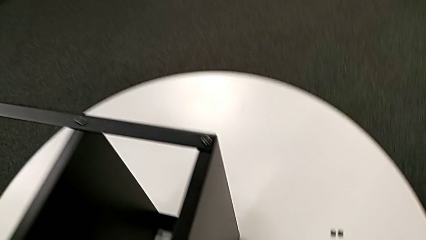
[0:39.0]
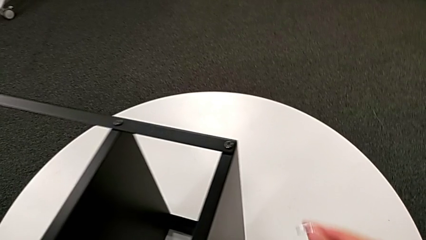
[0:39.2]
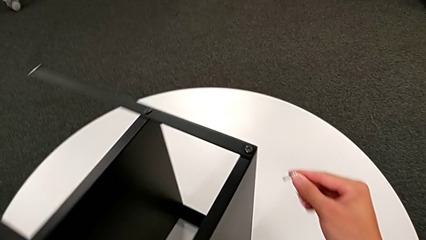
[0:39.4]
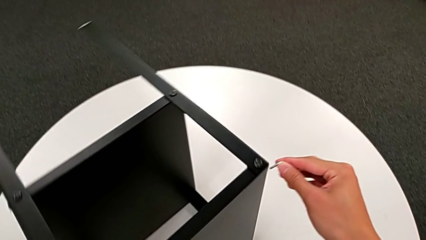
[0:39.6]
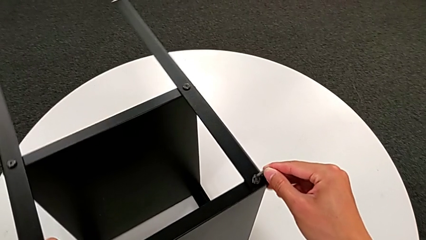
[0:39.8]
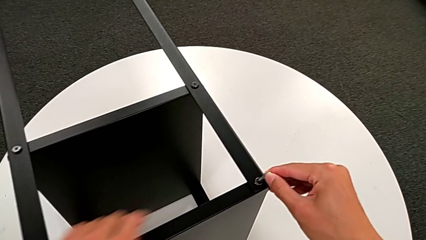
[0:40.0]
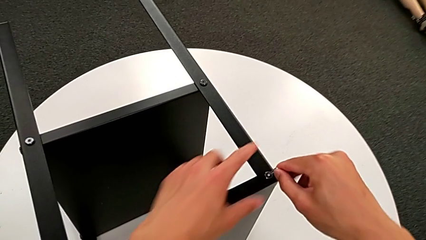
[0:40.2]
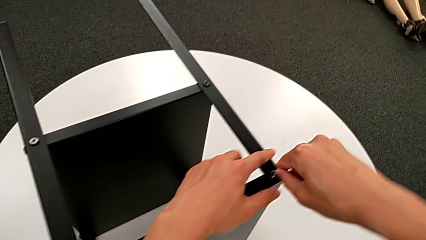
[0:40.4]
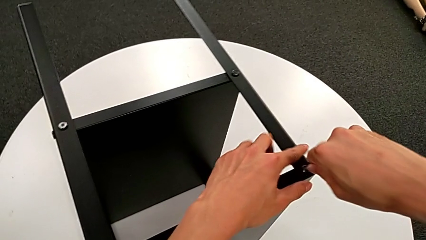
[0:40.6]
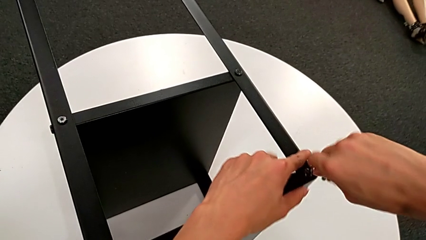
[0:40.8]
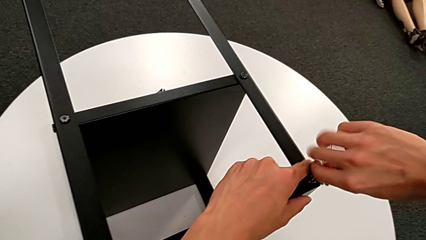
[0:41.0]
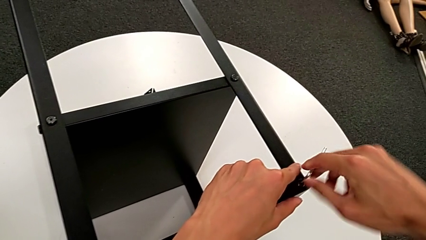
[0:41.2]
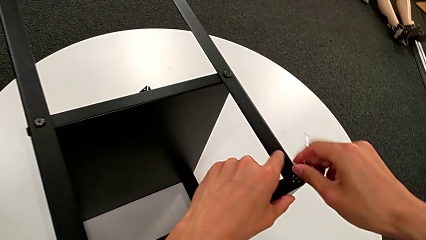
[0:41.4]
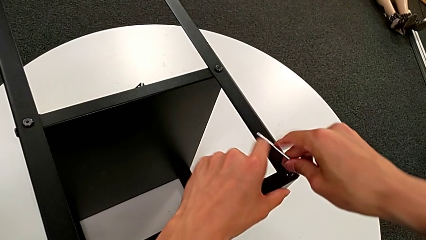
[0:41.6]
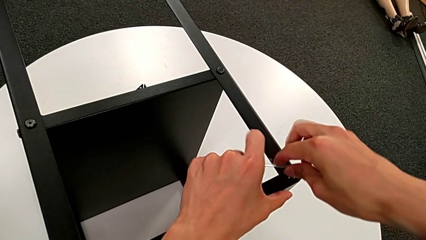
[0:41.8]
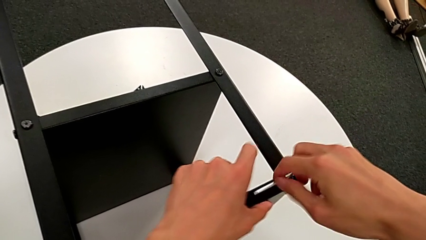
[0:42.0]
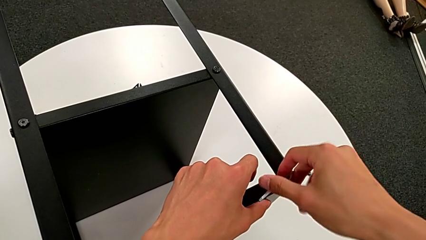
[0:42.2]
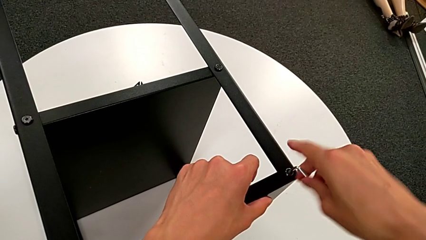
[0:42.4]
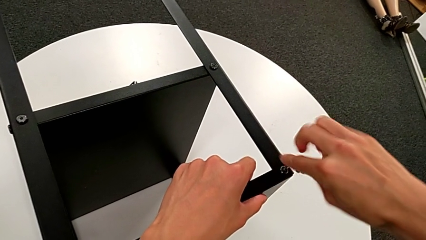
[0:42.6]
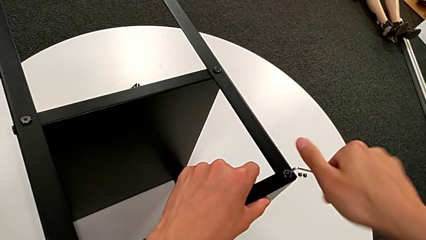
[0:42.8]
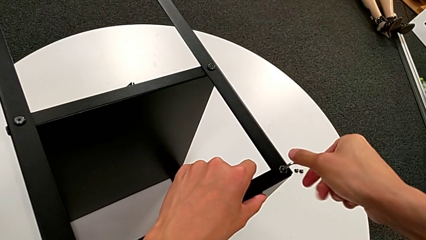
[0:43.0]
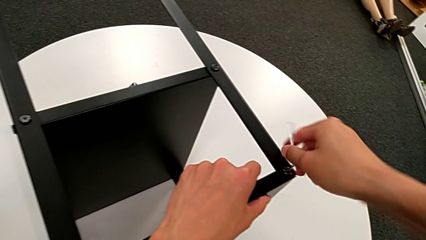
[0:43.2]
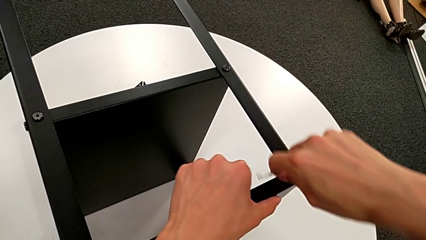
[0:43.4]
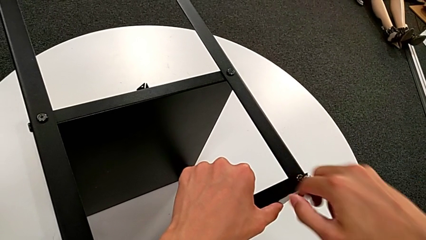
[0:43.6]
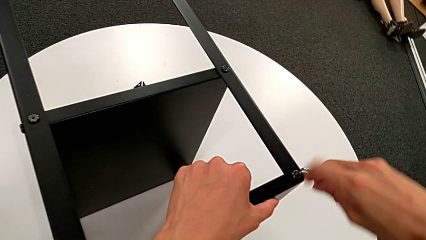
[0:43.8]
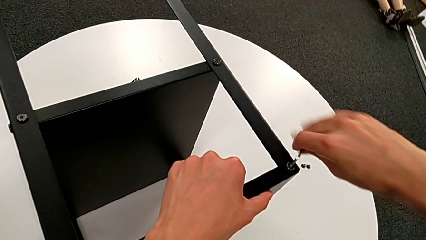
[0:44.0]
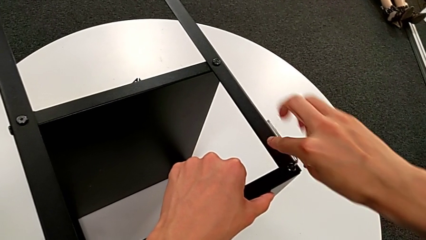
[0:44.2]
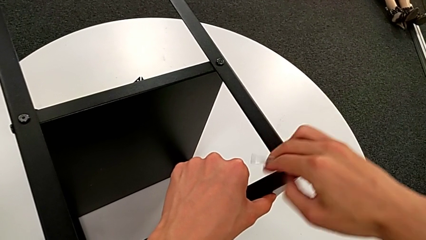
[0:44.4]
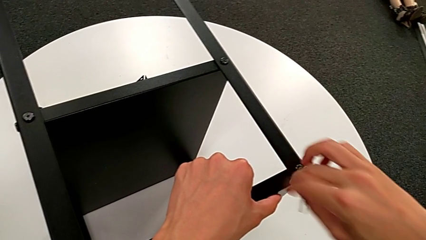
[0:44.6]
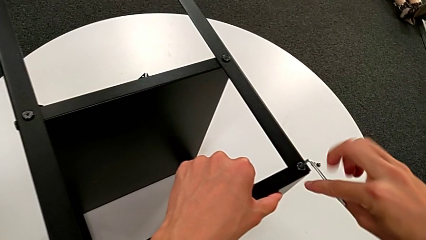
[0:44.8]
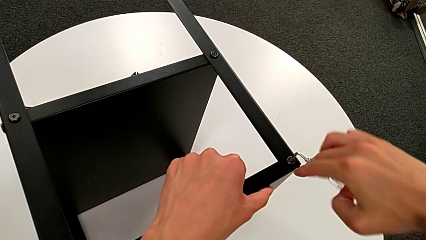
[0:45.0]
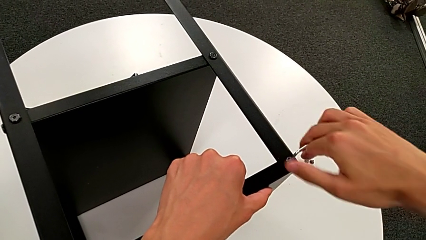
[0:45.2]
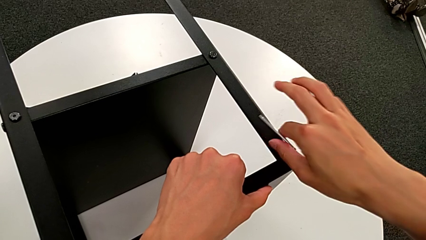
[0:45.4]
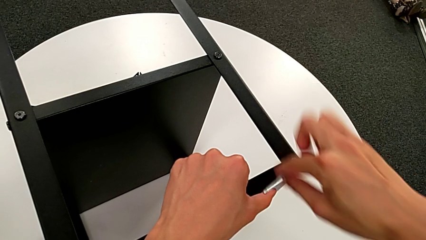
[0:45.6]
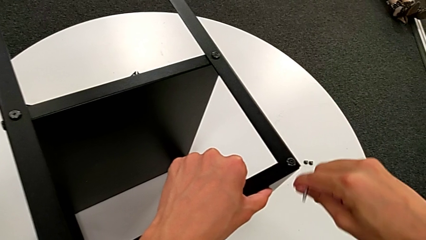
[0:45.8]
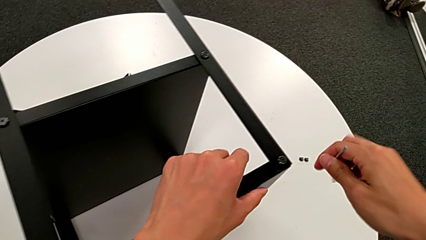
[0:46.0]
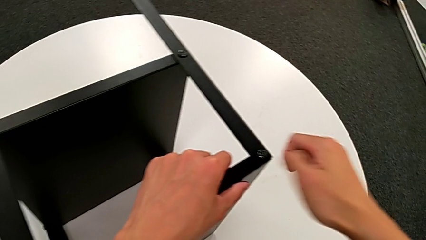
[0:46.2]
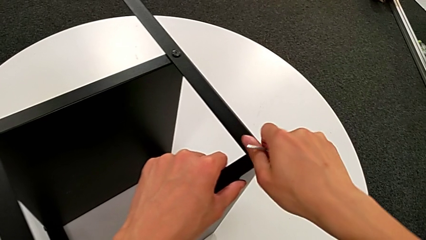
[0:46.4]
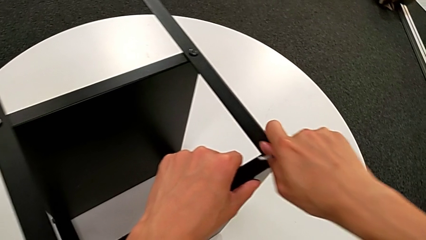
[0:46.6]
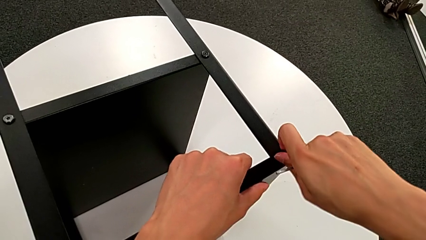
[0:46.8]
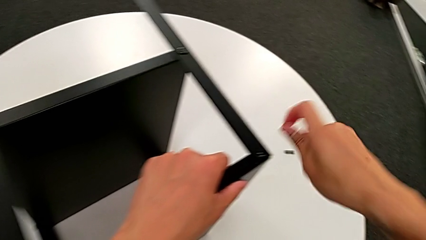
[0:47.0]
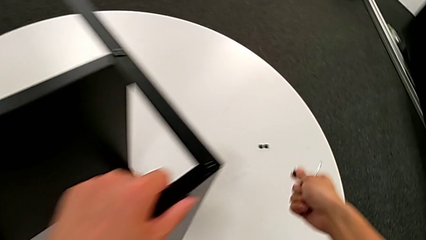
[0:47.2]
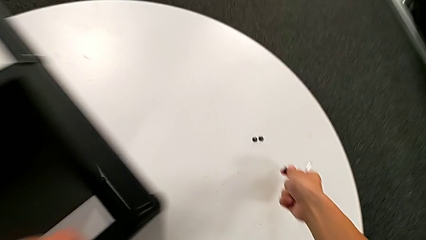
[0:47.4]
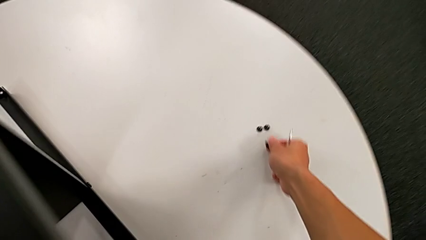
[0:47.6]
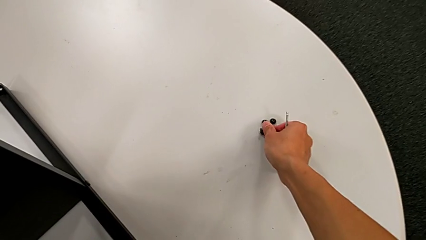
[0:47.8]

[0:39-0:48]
The camera wearer unscrews the third hex socket head of the leg. They rotate the nightstand, insert the Allen wrench, unscrew the hex socket head, withdraw the Allen wrench, disassemble the hex socket head and place it.

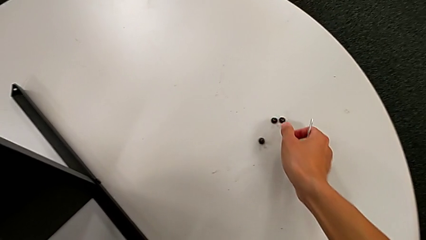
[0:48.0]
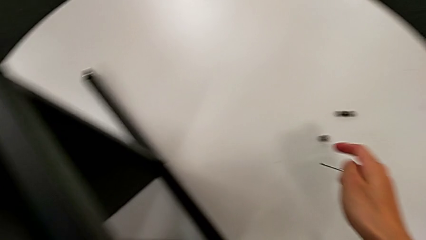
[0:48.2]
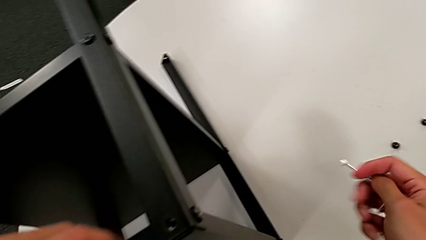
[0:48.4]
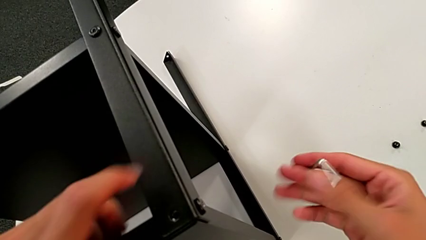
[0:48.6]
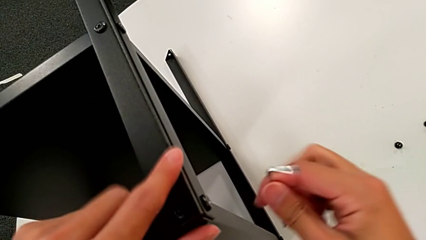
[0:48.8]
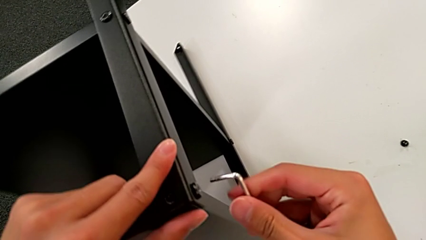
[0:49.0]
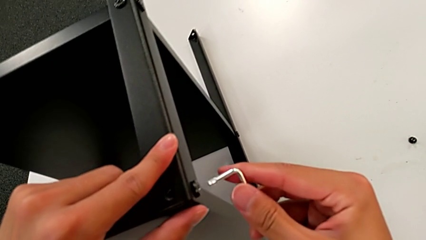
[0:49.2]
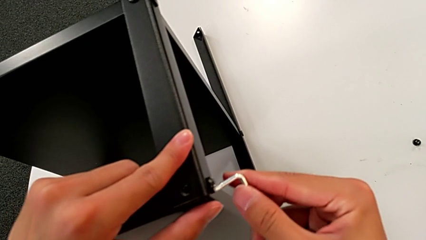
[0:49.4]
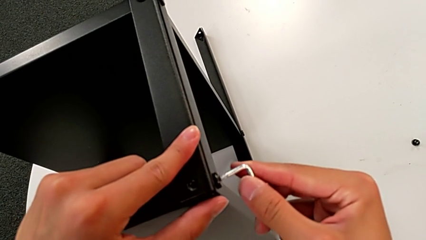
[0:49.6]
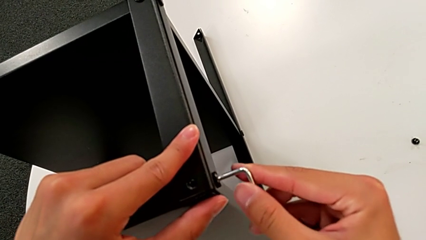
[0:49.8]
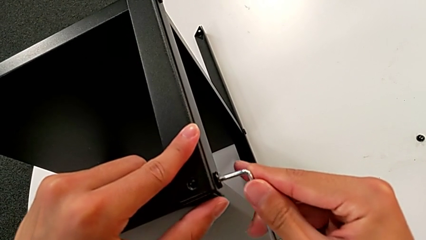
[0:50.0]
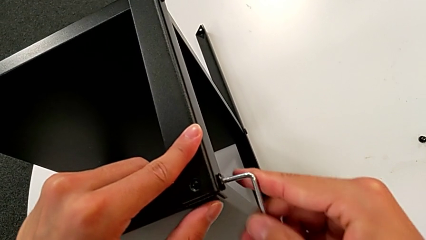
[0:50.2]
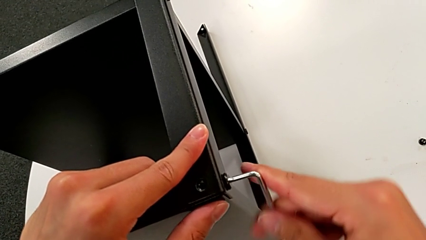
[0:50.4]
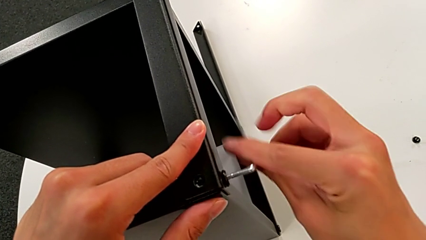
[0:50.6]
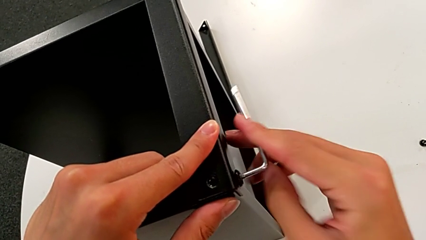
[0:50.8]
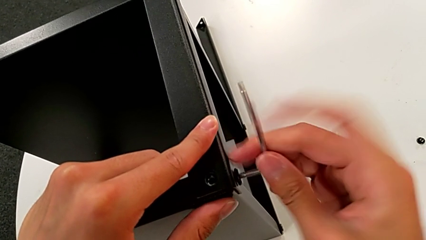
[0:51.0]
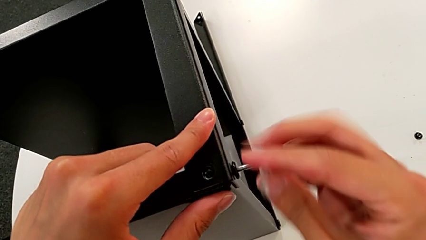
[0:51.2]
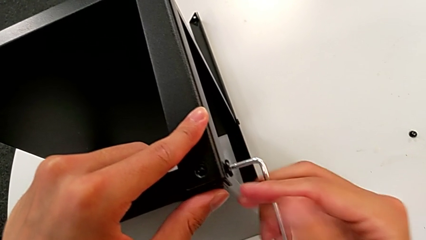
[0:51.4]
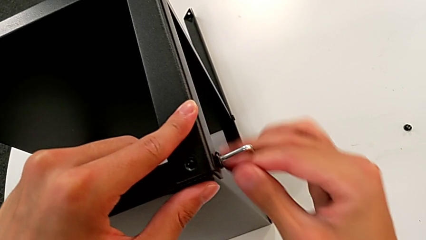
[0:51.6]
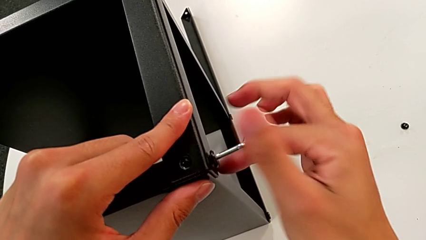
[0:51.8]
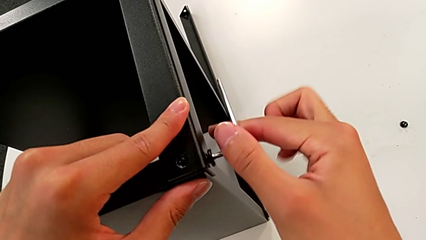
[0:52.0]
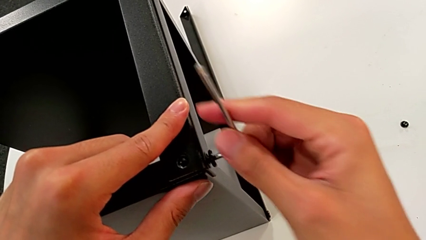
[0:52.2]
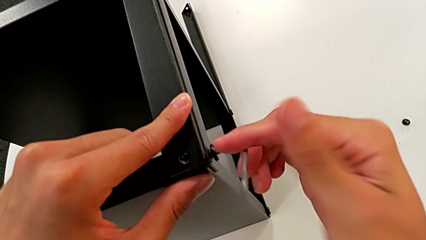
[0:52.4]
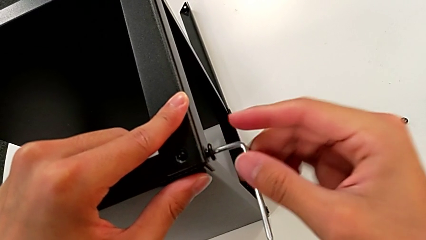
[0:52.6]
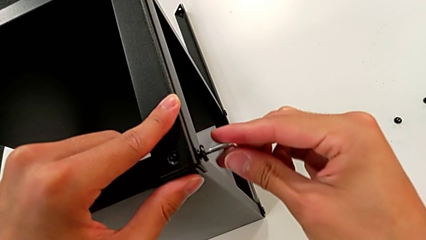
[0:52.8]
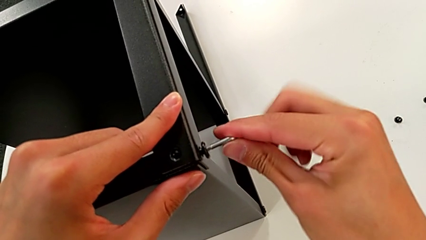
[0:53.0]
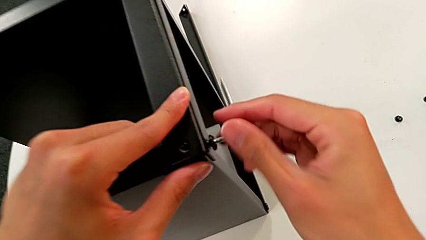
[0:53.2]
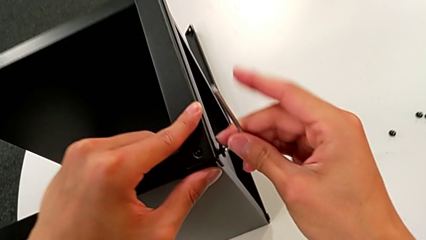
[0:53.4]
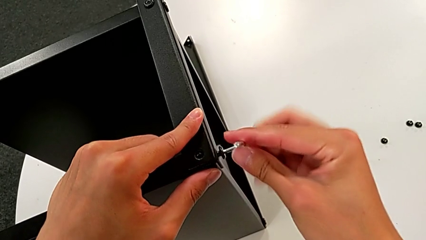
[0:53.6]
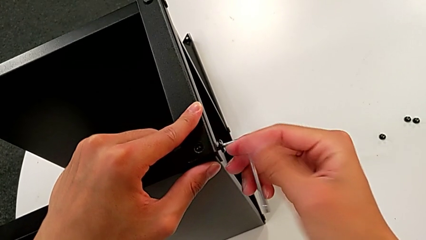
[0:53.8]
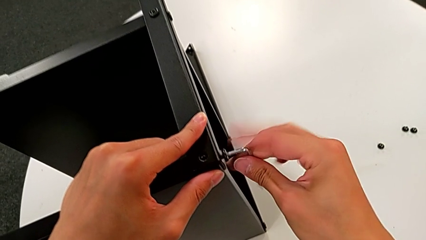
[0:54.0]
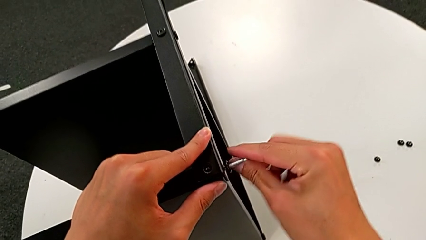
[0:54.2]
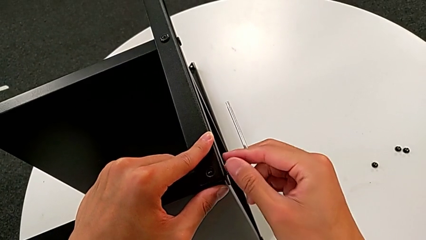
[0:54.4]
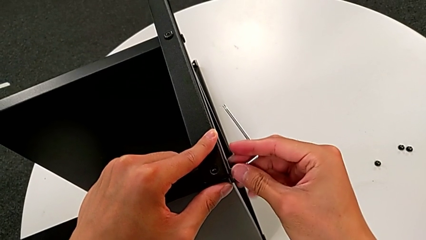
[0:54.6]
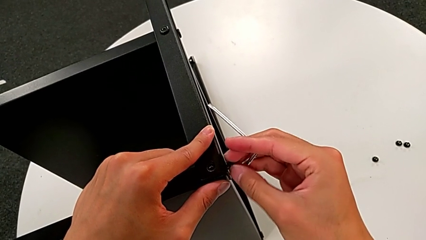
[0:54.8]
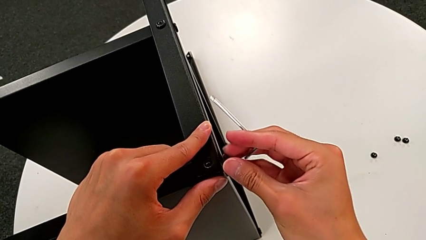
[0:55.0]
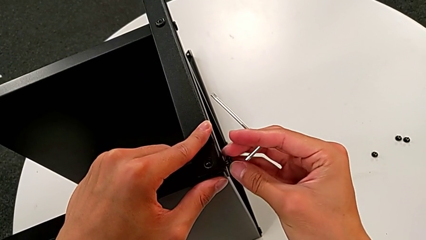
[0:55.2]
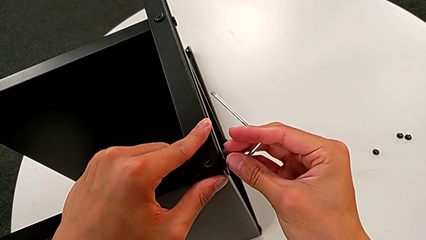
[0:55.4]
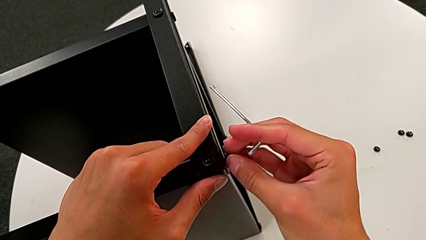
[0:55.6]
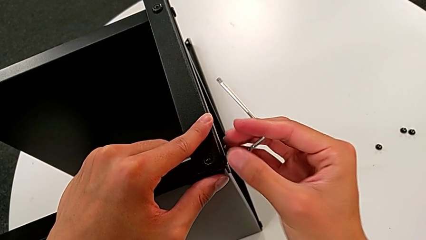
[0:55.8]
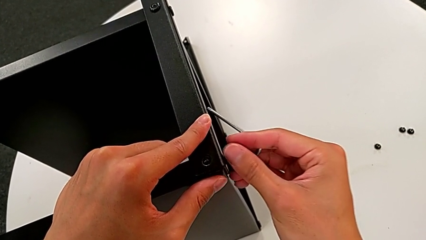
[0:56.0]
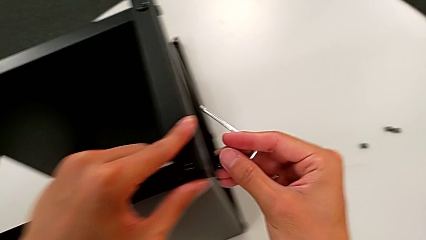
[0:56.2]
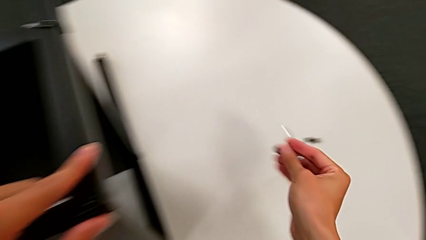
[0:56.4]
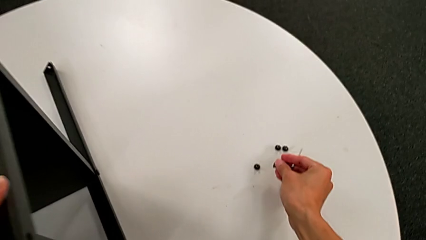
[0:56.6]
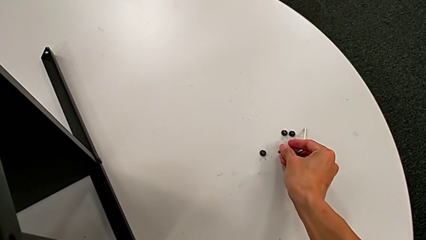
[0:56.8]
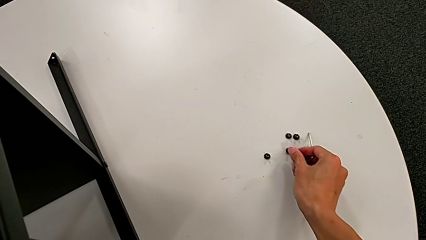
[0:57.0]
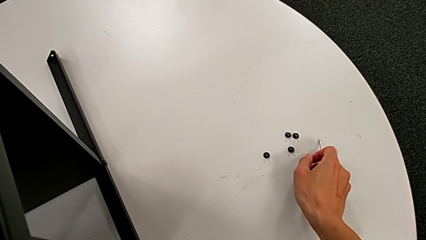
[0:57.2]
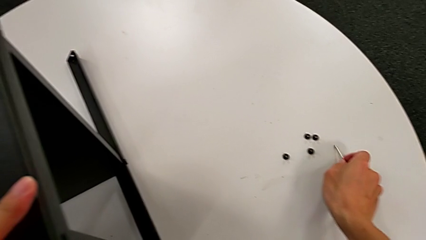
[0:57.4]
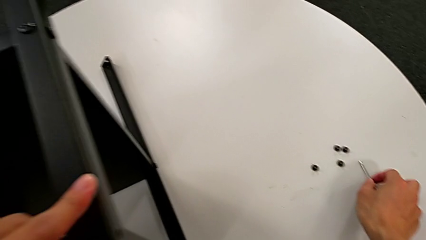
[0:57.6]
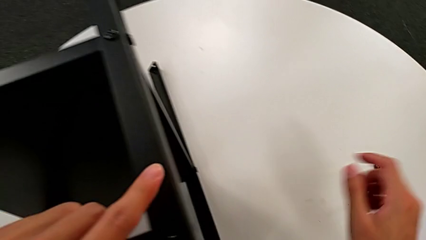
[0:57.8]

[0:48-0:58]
The camera wearer unscrews the fourth screw of the leg. They rotate the Allen wrench, approach the hex socket head, insert the Allen wrench, unscrew the hex socket head, withdraw the Allen wrench, unscrew the hex socket head, disassemble it, place it and place the Allen wrench.
